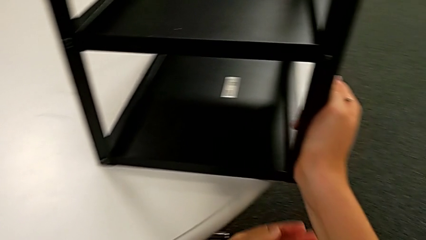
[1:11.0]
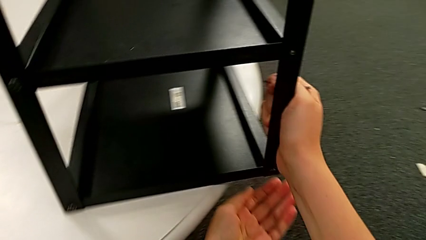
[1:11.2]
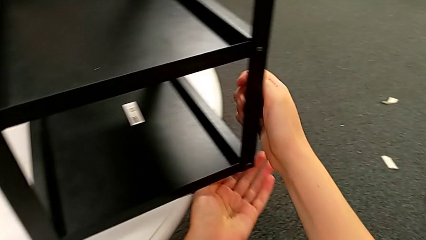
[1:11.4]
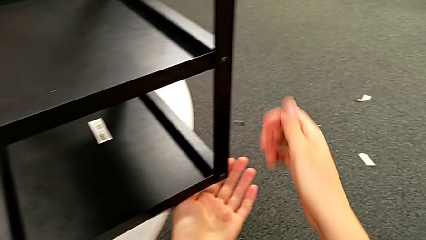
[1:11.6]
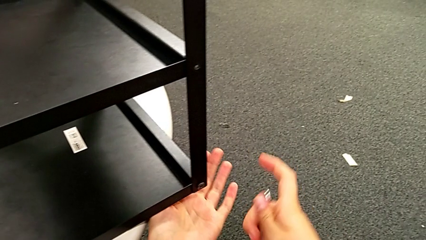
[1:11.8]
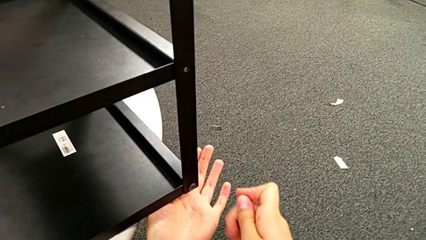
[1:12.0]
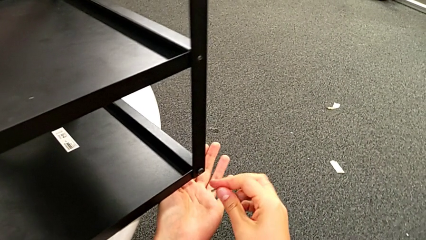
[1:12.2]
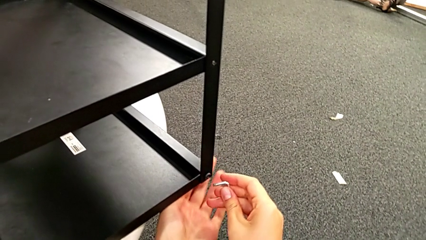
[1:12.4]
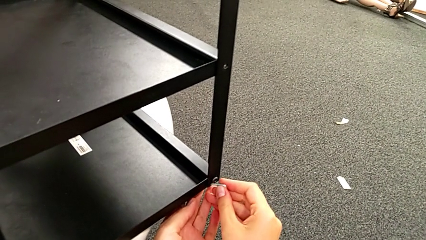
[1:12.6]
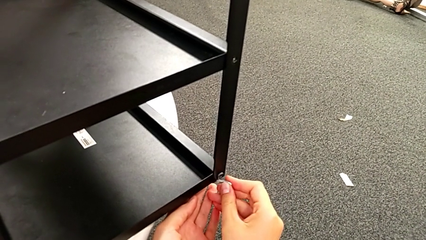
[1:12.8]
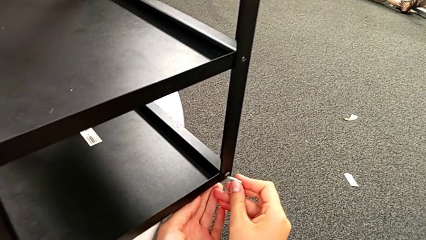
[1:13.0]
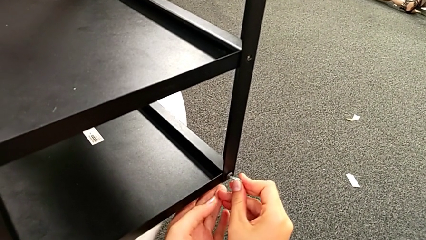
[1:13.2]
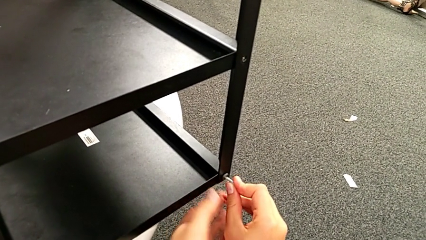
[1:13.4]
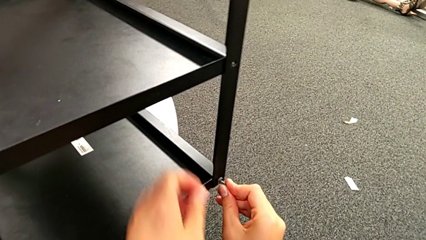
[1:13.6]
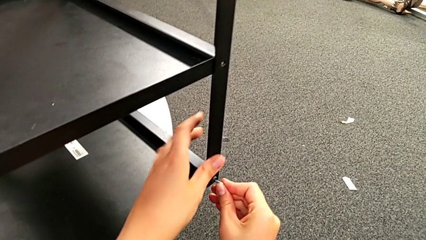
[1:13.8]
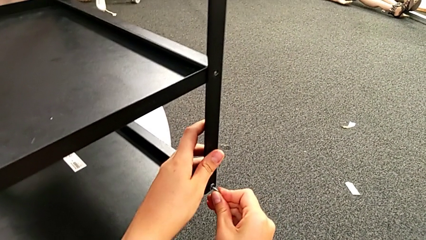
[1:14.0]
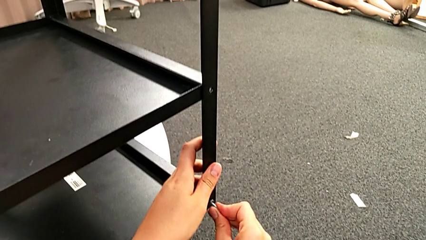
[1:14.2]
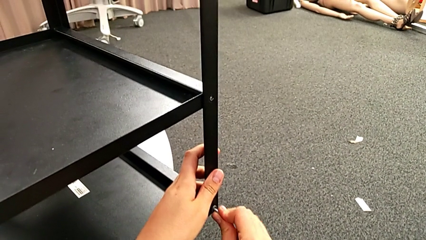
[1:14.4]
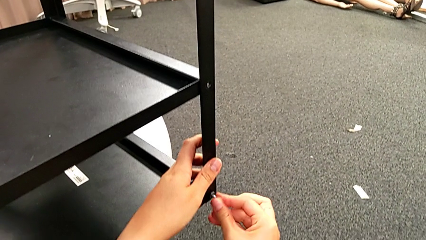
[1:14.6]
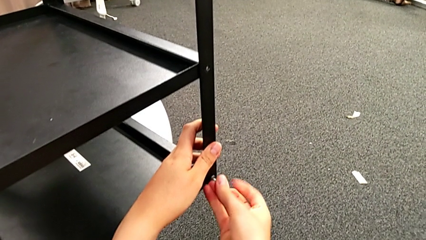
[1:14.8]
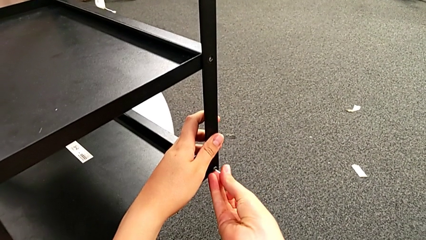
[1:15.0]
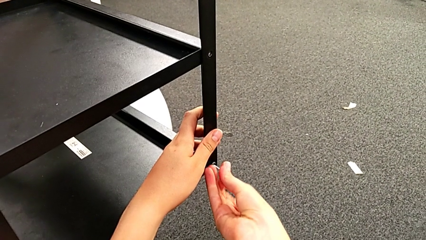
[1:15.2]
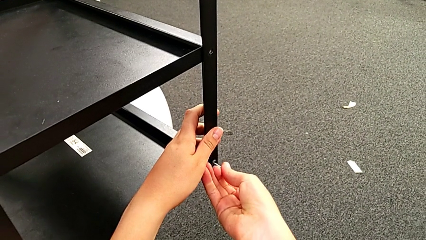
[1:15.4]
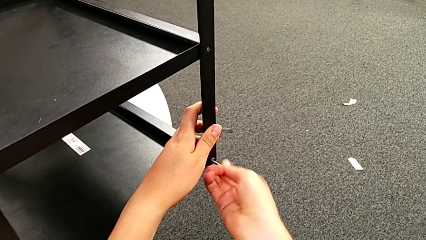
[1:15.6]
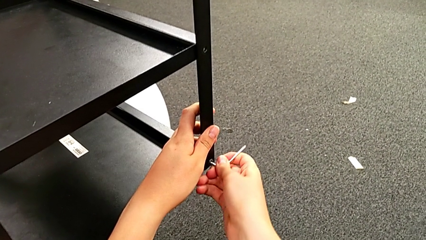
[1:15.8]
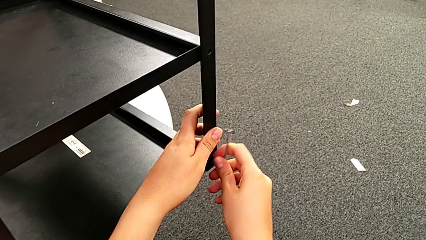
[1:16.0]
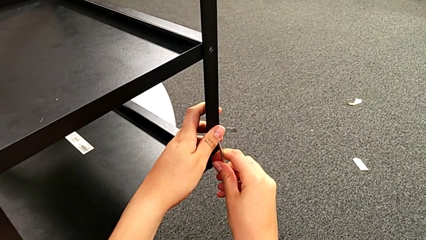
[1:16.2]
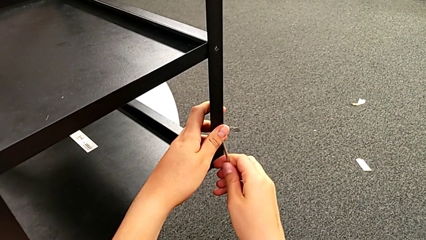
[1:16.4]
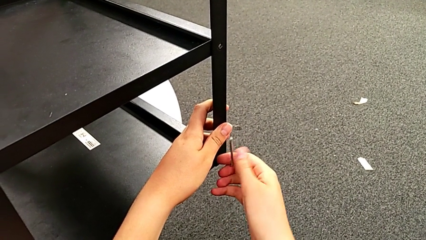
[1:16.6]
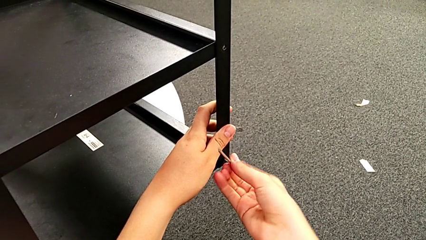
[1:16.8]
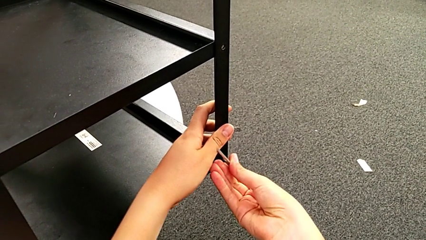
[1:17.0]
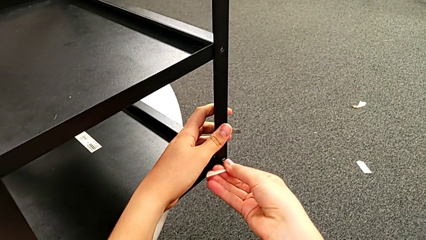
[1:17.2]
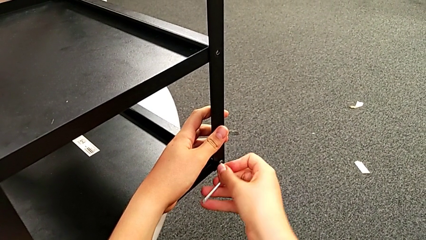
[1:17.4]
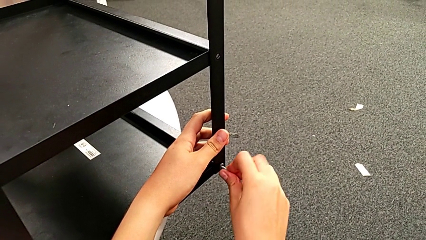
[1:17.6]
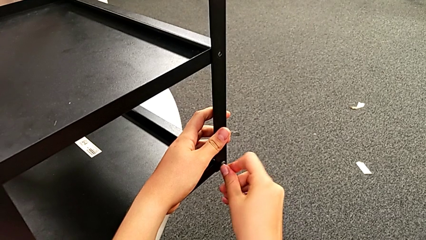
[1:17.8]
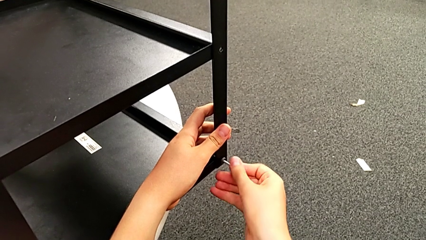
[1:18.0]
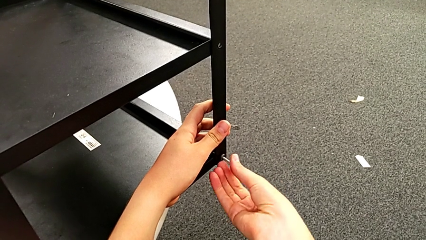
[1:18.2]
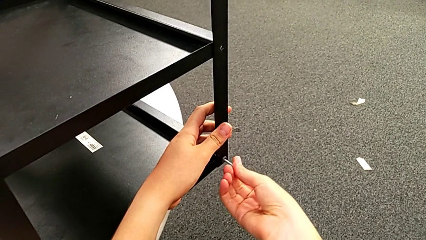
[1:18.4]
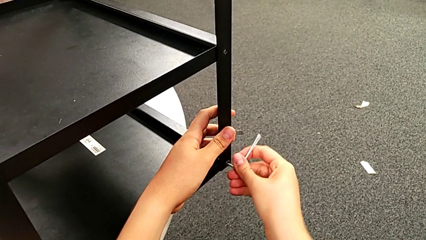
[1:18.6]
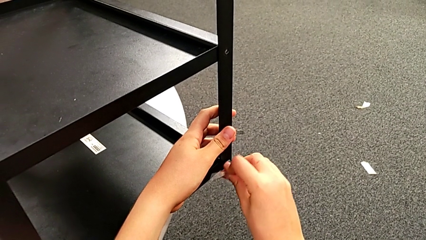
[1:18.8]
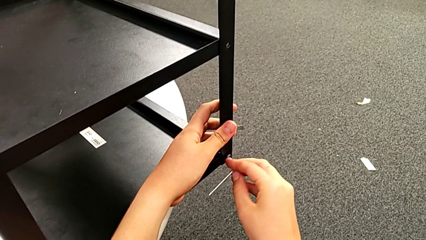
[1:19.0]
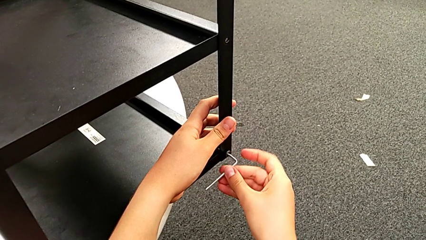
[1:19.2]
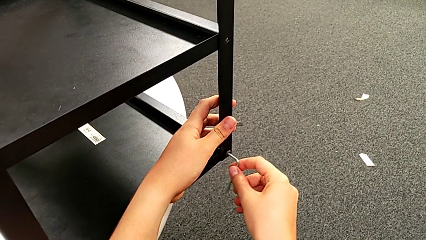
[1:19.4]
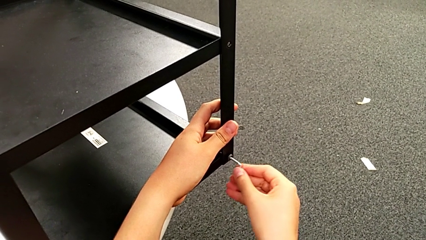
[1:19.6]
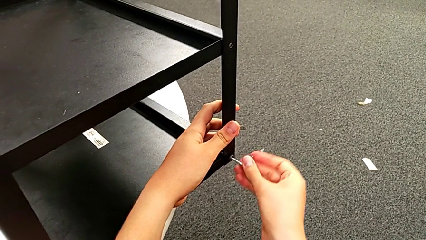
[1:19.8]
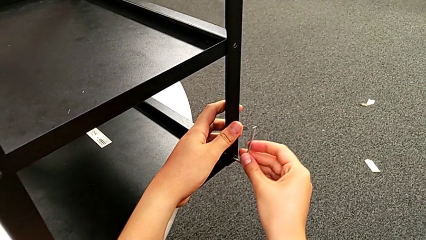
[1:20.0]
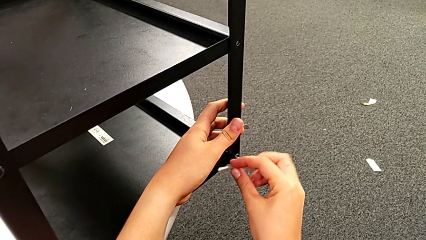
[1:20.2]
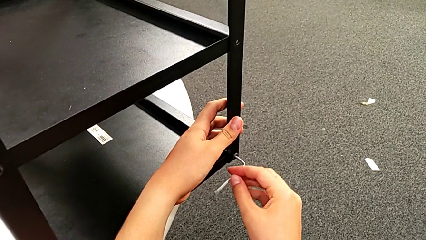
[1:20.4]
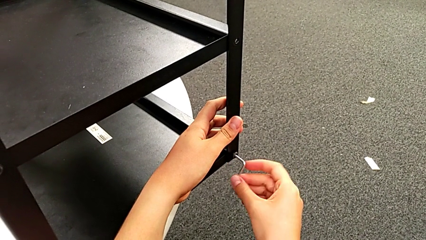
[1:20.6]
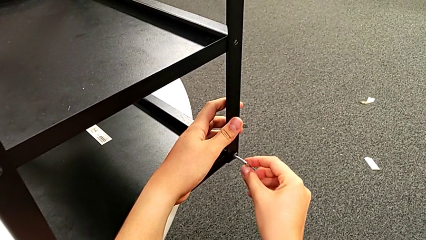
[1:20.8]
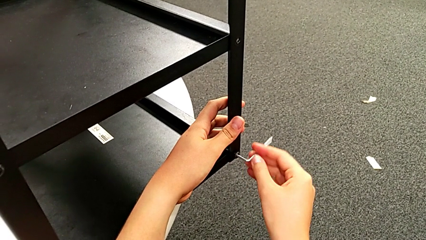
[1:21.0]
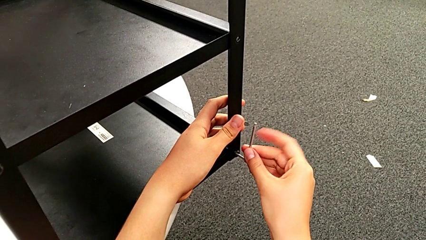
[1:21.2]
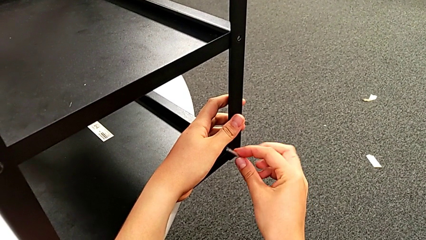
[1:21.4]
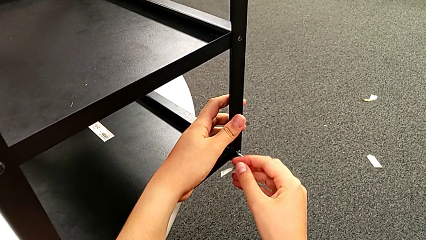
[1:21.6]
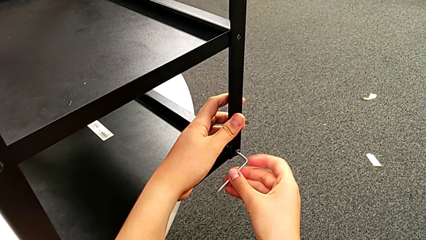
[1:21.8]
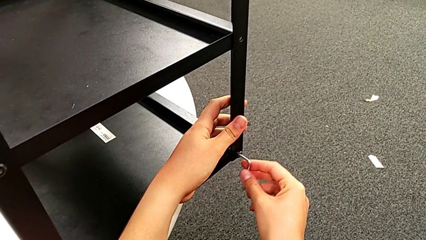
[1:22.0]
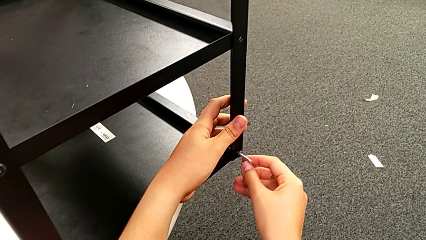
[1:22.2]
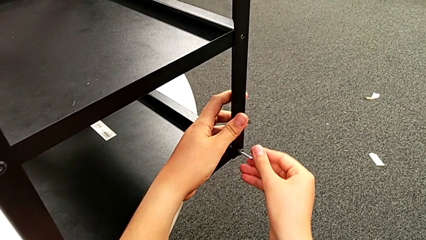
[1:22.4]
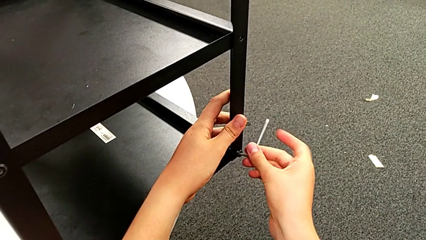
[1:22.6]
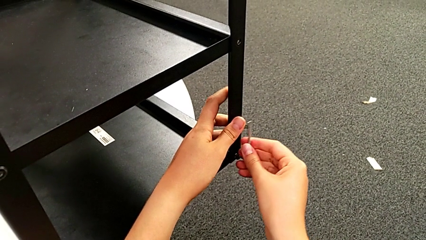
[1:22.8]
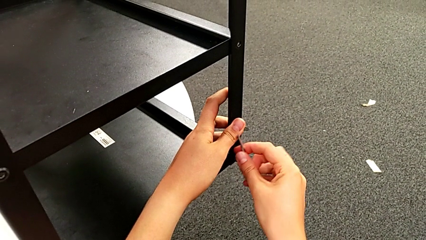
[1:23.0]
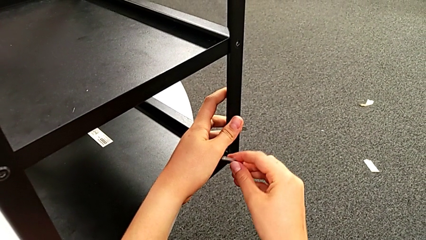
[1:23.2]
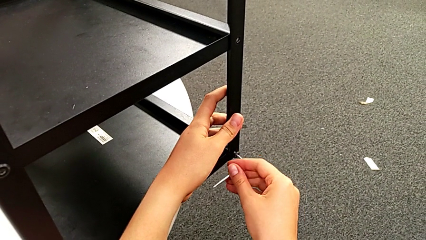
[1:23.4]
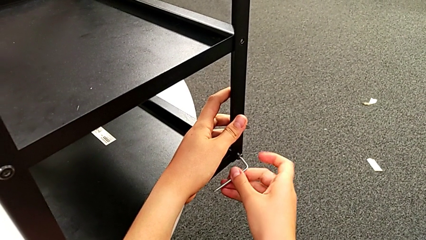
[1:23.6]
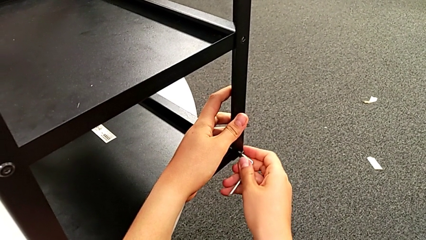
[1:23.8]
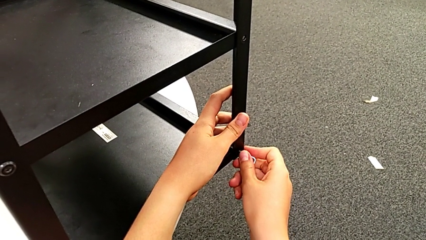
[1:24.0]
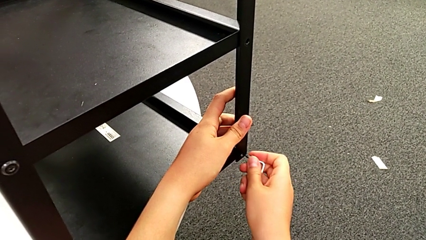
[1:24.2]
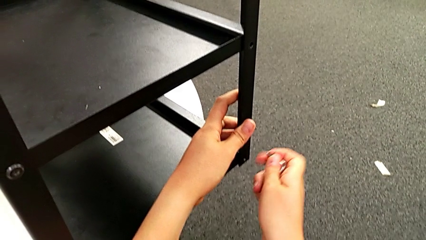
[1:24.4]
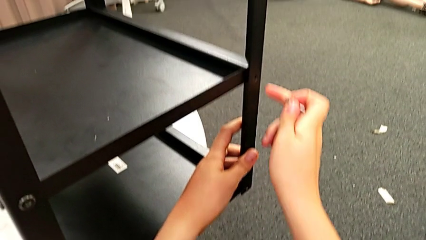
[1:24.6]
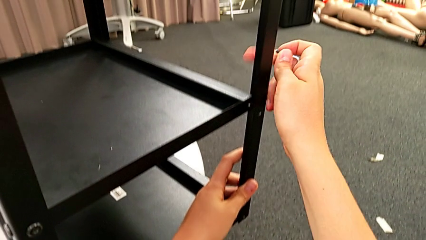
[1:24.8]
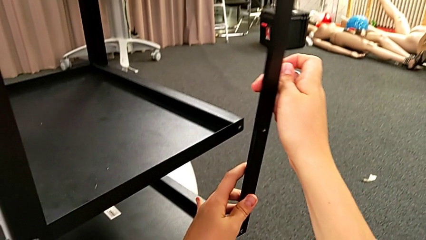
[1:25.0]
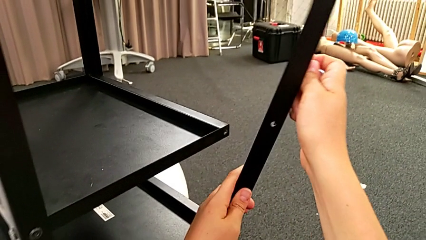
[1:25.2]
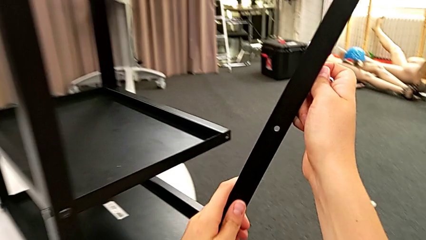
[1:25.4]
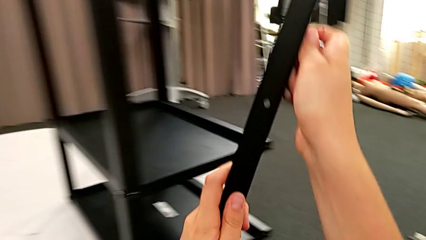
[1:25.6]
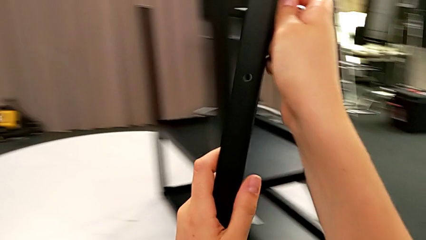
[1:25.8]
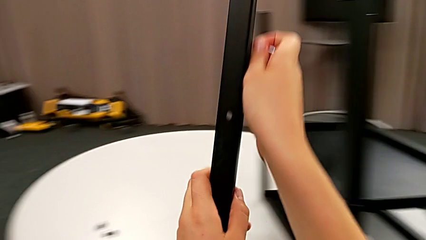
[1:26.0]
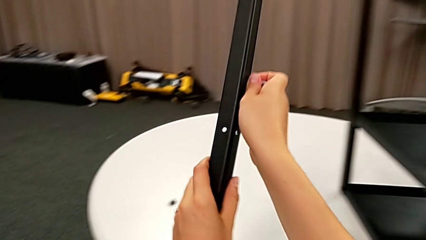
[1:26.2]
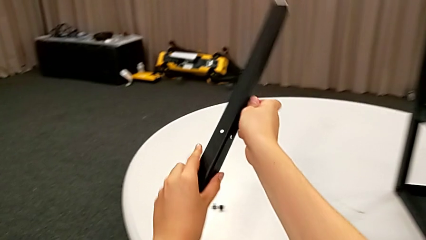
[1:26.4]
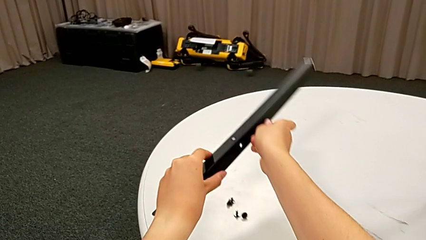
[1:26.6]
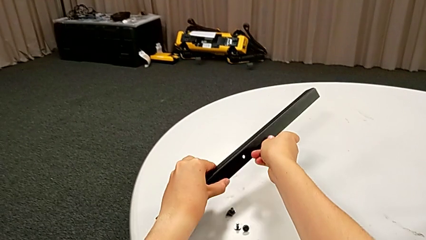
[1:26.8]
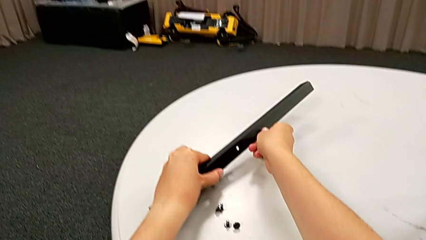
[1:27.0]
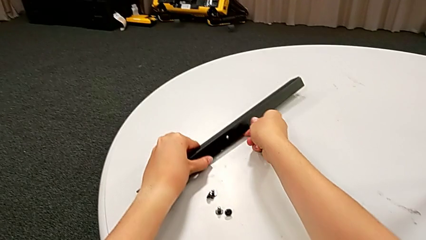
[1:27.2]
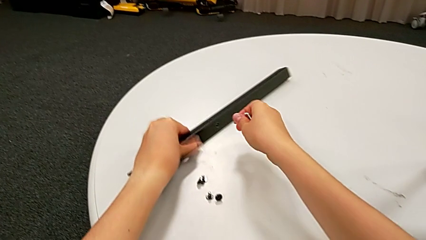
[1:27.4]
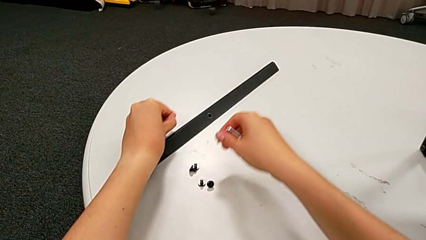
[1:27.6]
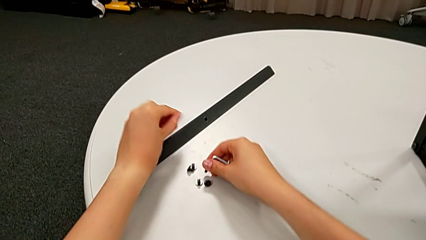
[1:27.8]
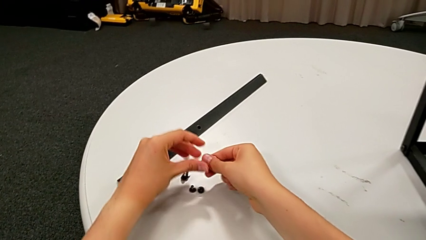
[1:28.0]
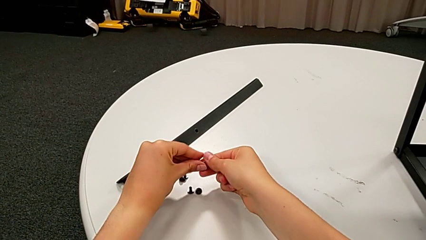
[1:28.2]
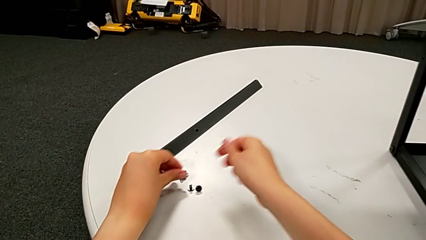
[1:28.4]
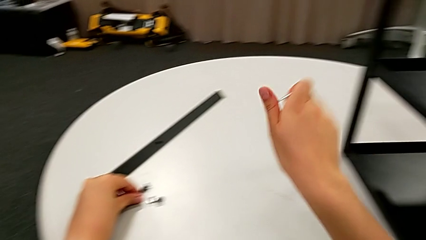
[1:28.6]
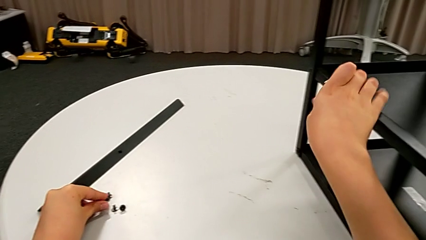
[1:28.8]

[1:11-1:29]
The camera wearer is disassembling the first leg. They rotate the nightstand, insert the Allen wrench, unscrew the top hex socket head, withdraw it, disassemble the first leg, place the leg and place the hex socket head.
